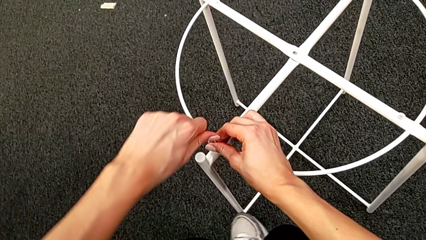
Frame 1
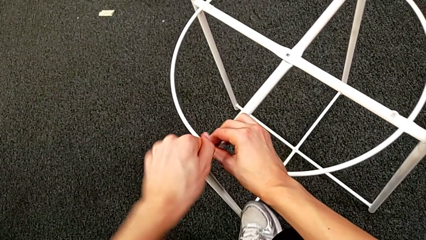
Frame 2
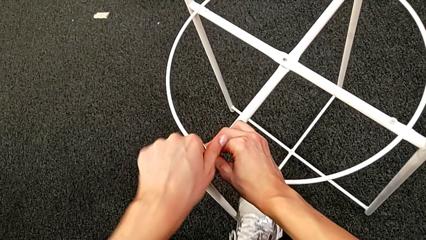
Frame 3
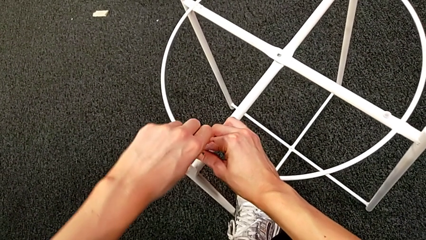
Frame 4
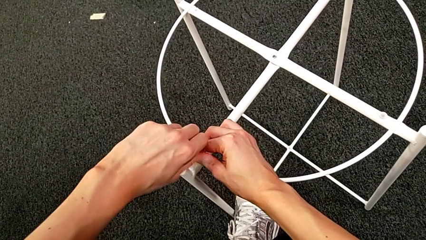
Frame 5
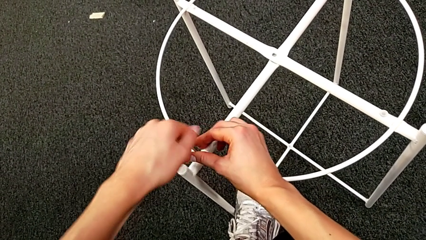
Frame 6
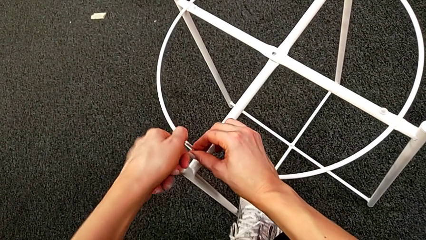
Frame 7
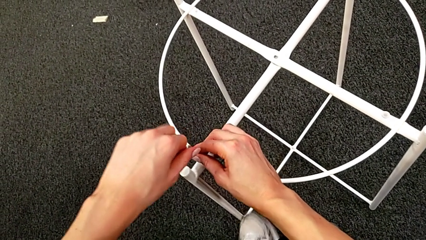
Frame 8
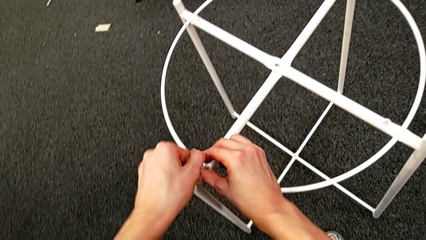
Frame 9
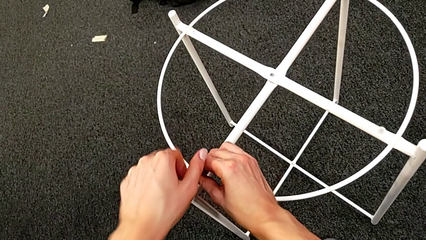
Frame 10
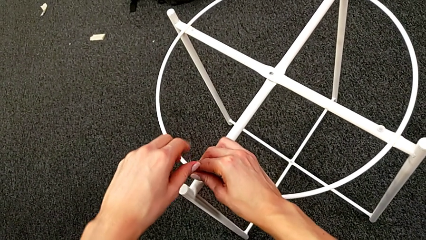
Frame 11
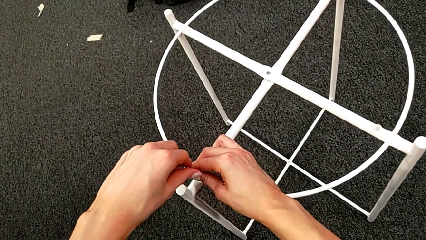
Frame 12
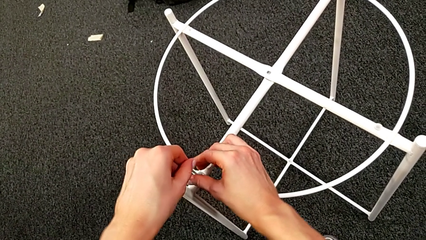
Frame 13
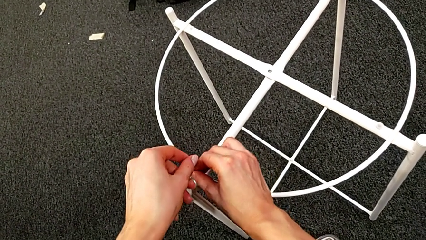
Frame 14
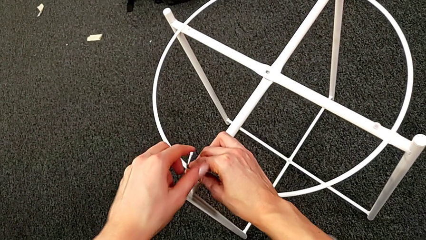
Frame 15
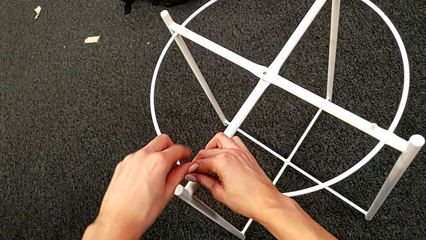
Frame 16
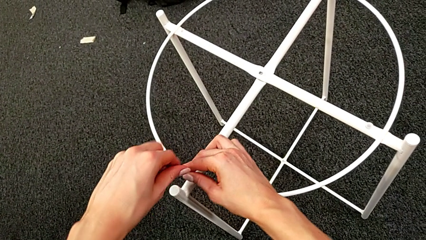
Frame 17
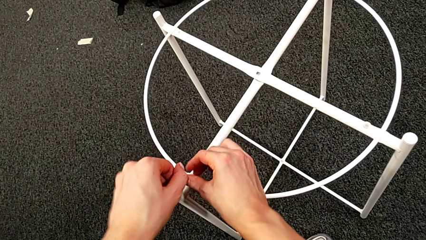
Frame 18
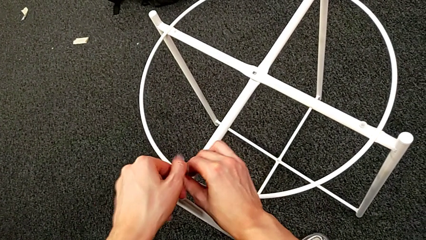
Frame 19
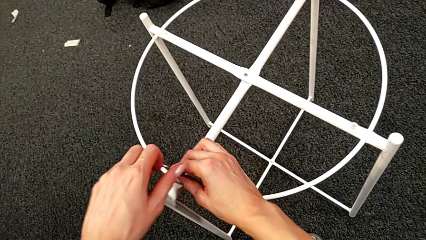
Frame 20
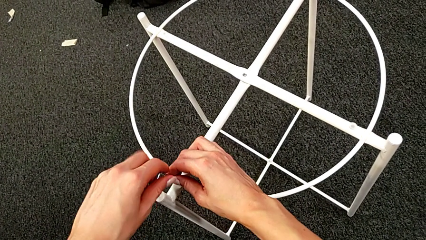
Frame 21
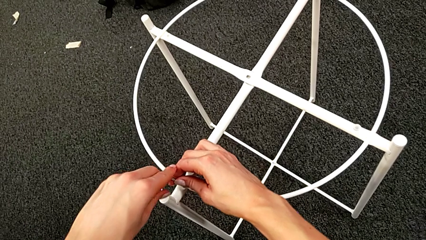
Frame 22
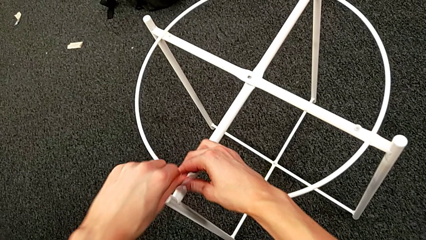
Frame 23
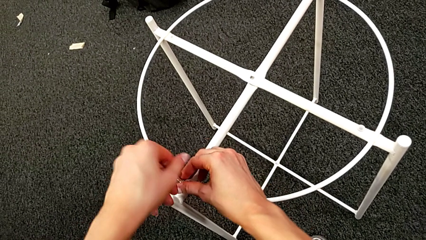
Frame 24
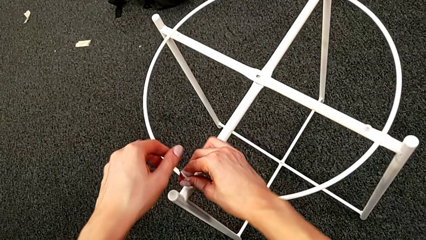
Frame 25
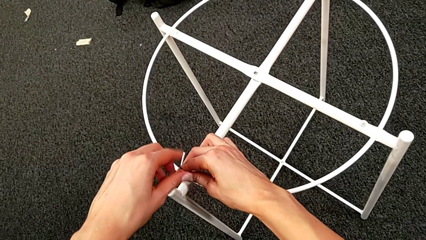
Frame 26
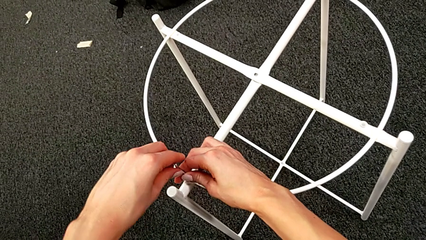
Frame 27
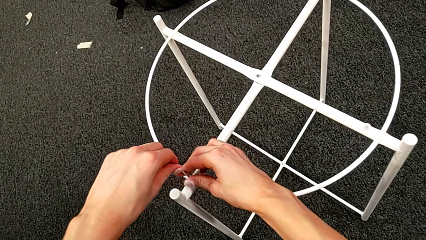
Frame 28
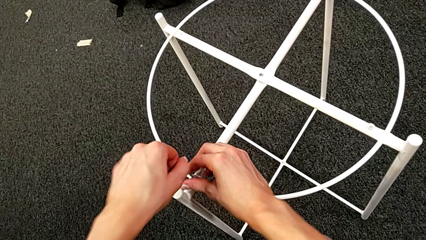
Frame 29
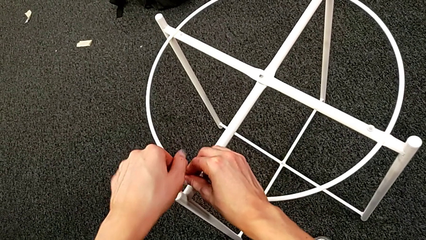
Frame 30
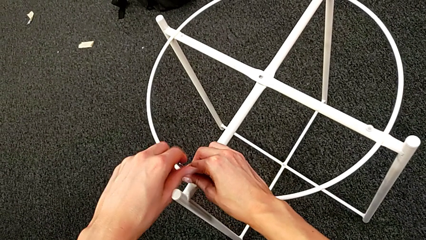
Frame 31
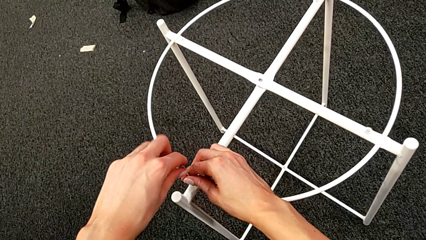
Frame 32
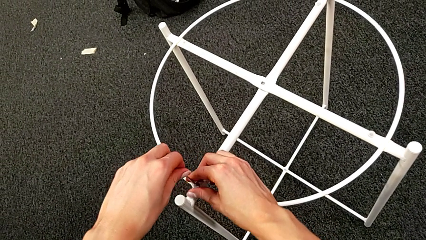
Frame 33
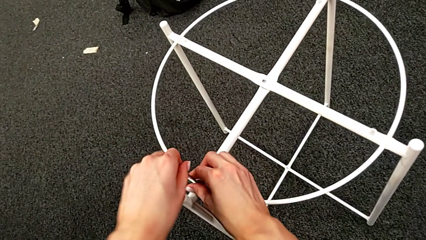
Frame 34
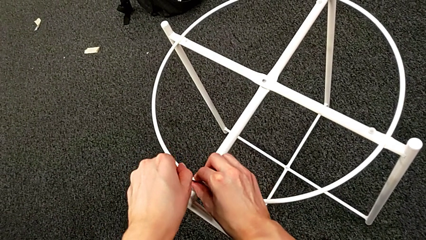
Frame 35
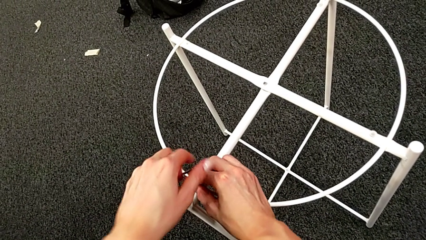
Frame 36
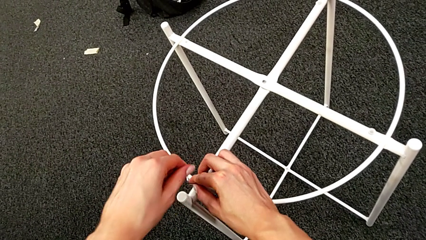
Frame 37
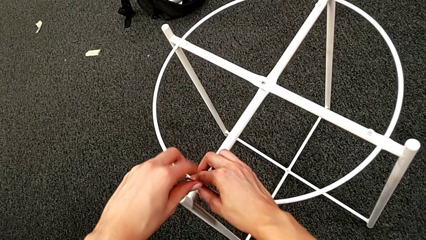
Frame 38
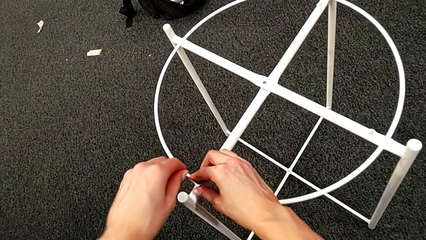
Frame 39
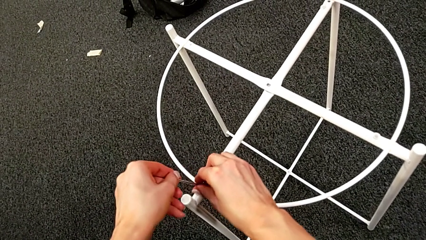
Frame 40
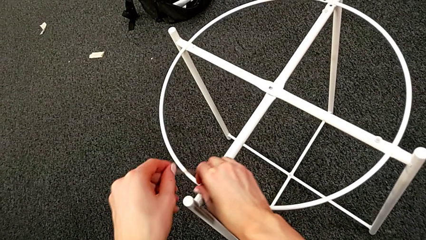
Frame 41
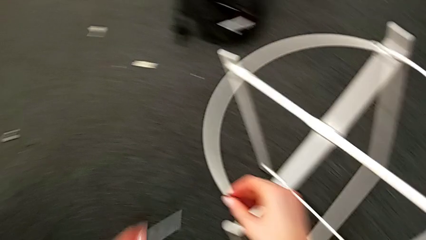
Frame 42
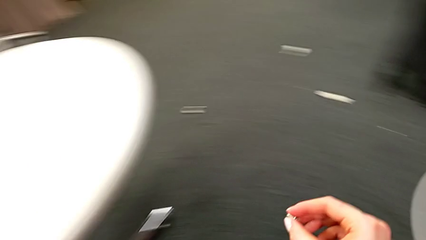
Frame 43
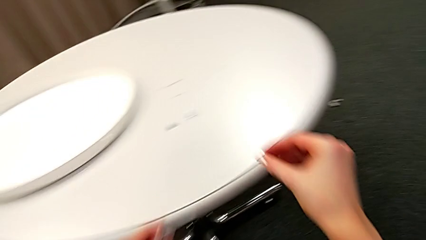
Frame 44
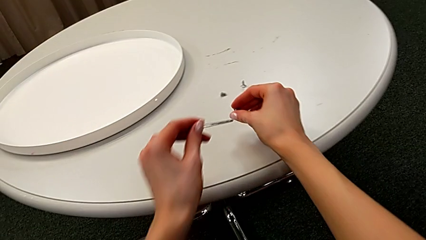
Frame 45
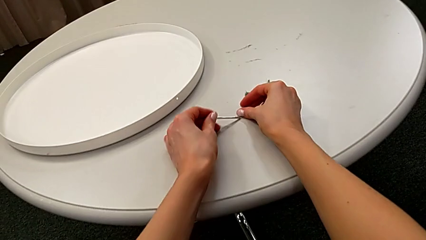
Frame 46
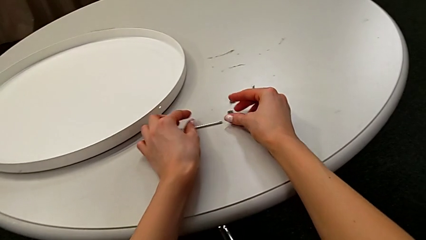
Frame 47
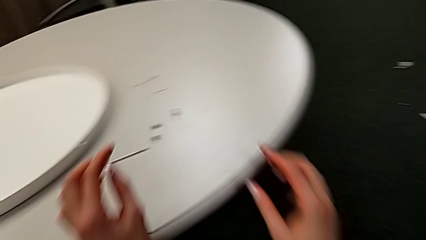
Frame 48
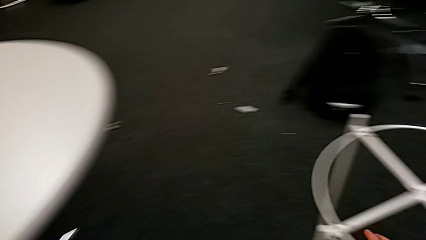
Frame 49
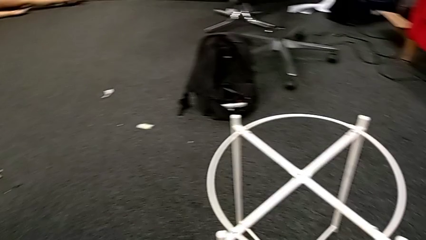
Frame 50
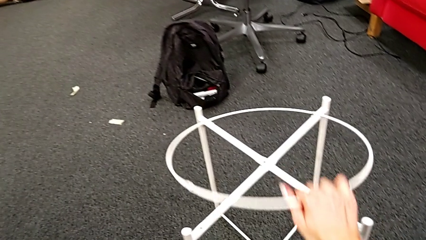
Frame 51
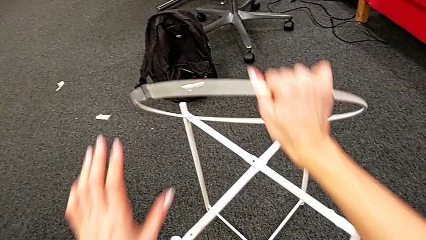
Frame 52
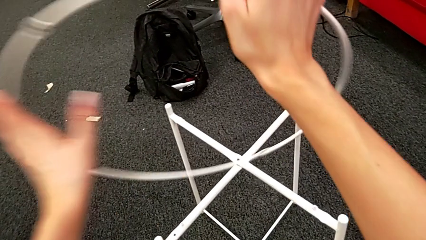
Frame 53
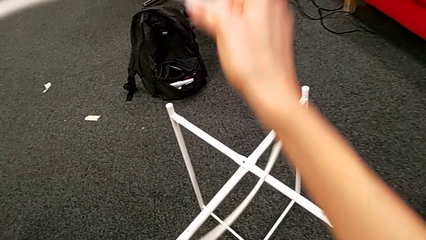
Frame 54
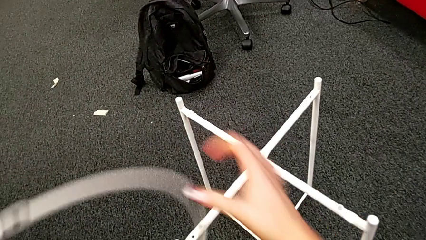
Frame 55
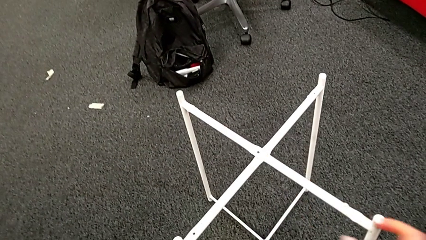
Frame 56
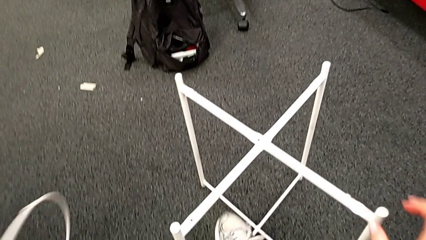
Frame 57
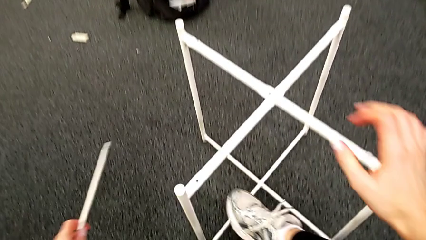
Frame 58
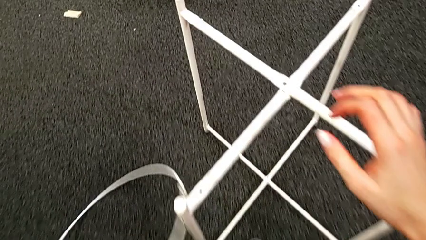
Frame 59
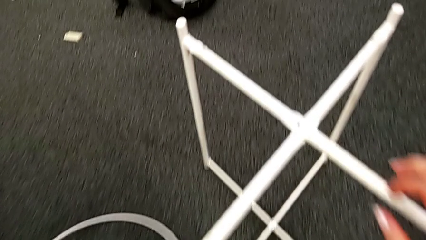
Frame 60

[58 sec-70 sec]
The camera wearer is unscrewing the hex socket head. They keep unscrewing the hex socket head, withdraw the Allen wrench with the left hand, disassemble the hex socket head with the right hand, place it with the right hand and place the Allen wrench with the left hand. They grab the circle, disassemble it, lift it, grab the Allen wrench and place the circle.

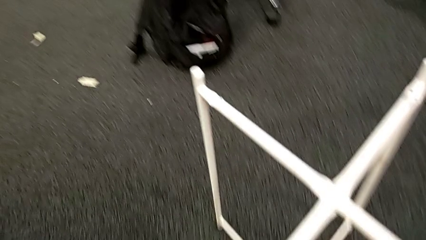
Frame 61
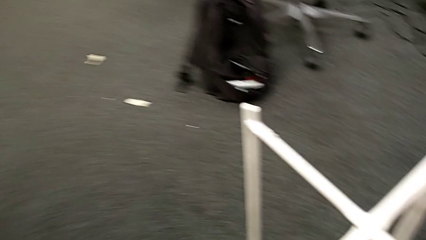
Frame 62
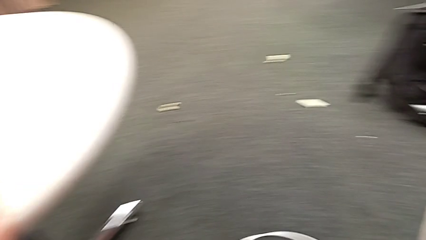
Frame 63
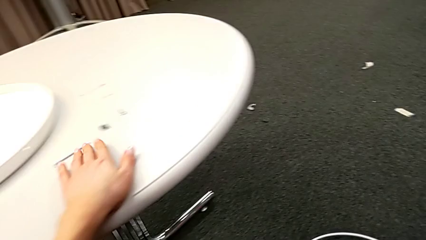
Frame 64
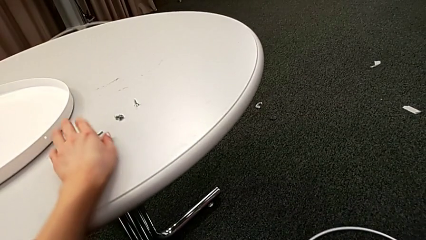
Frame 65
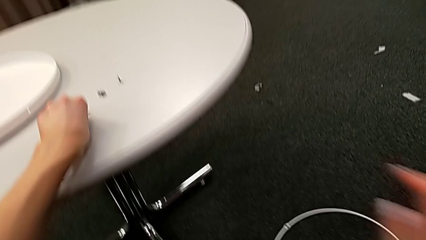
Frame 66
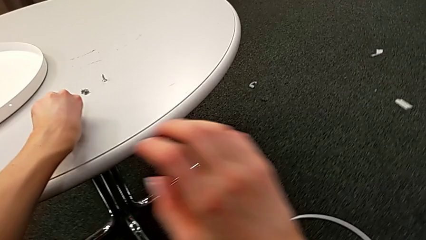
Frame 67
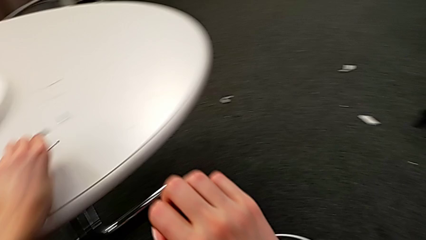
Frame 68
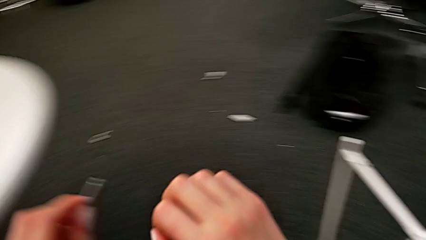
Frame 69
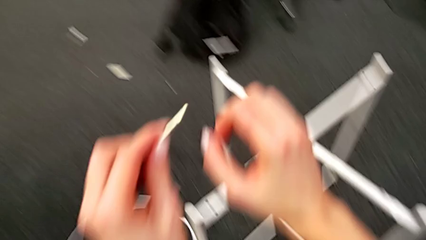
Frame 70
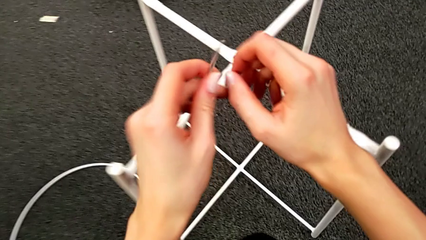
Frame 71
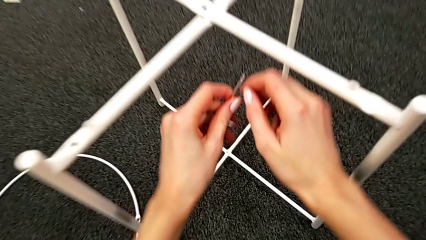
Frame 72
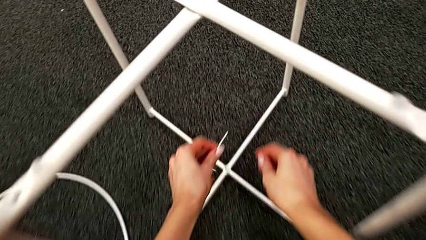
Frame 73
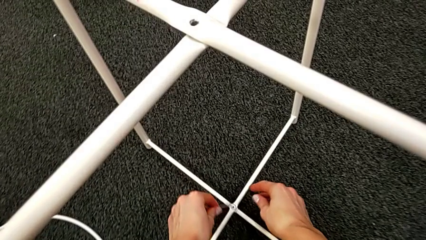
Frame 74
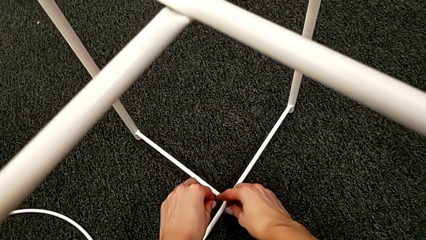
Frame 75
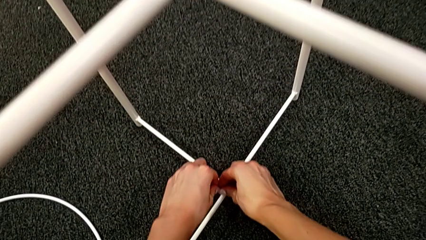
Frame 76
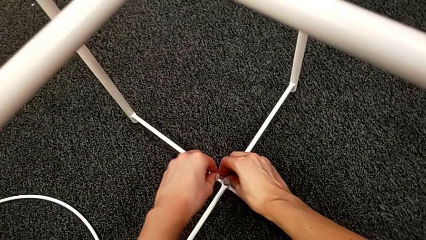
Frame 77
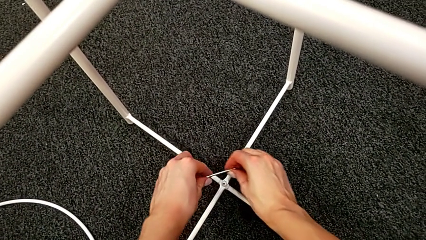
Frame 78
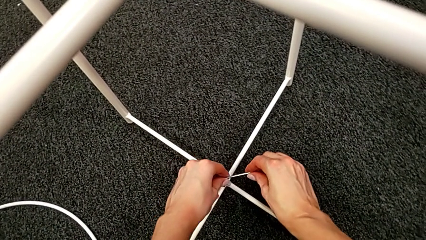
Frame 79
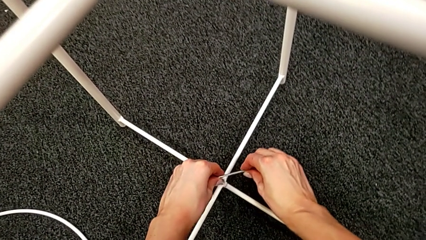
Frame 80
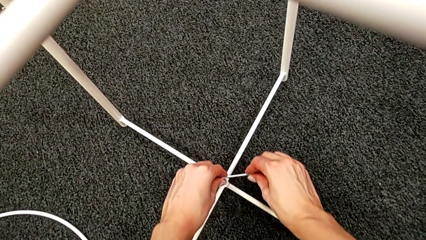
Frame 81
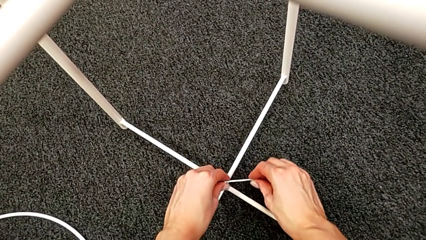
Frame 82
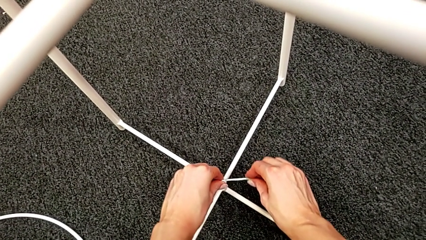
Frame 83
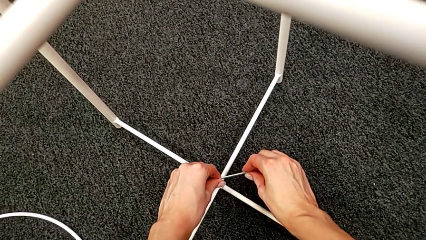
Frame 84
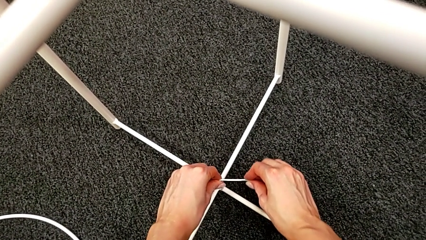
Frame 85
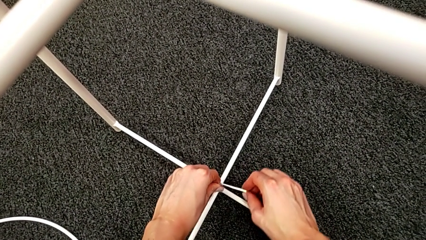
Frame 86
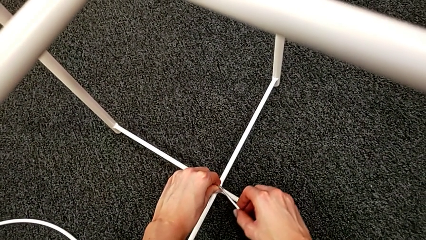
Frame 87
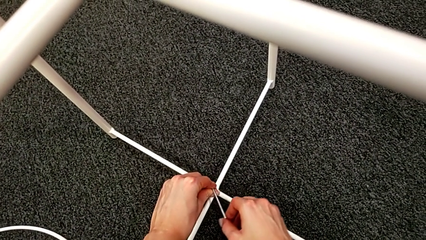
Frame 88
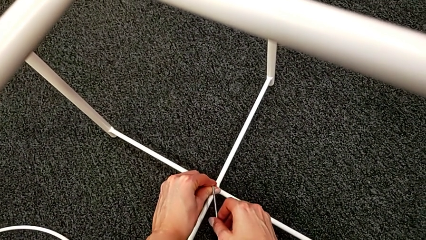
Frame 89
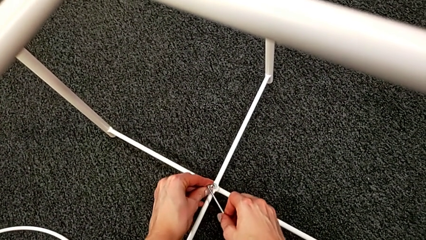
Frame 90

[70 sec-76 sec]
The camera wearer is disassembling the legs. They grab the Allen wrench, approach the hex socket head and insert the Allen wrench.
